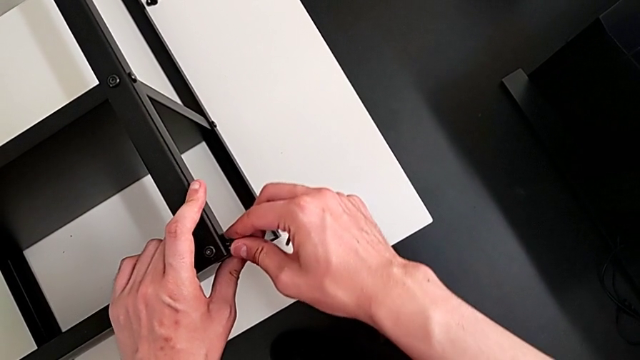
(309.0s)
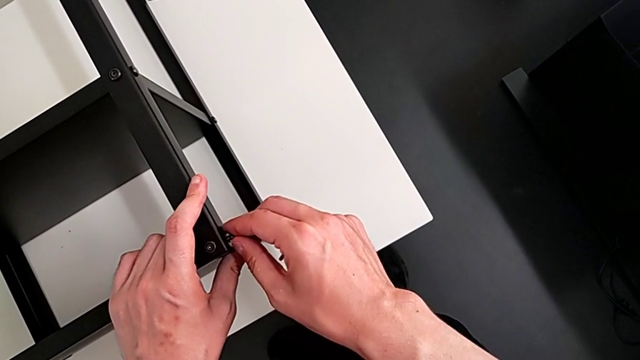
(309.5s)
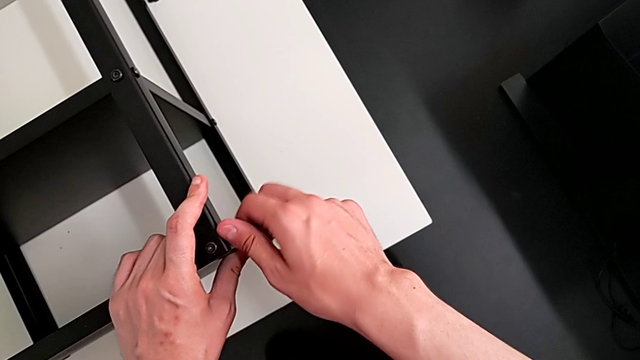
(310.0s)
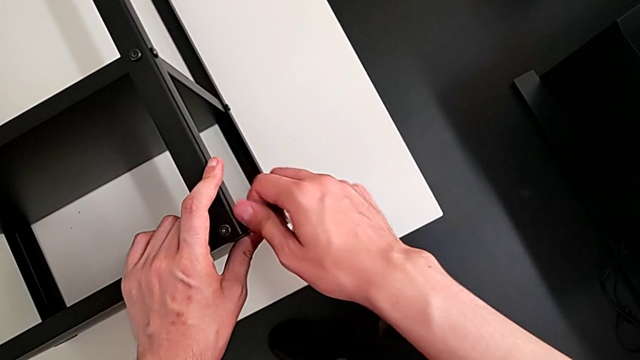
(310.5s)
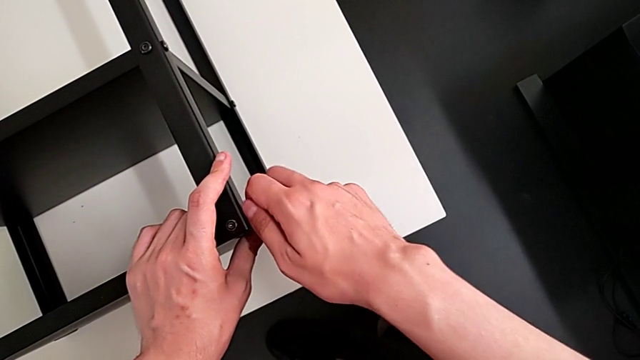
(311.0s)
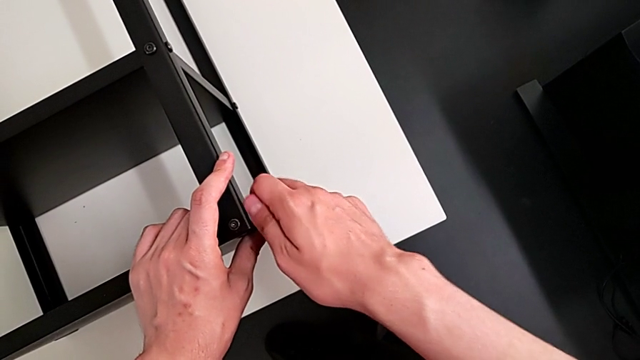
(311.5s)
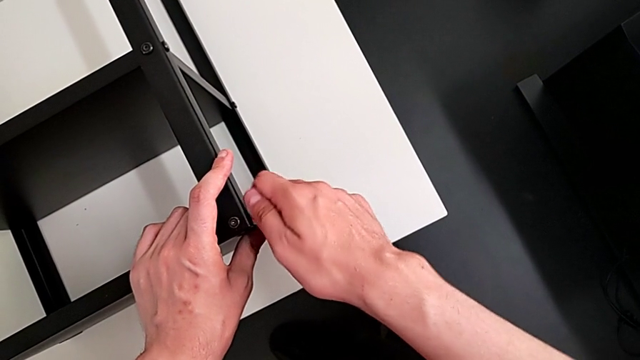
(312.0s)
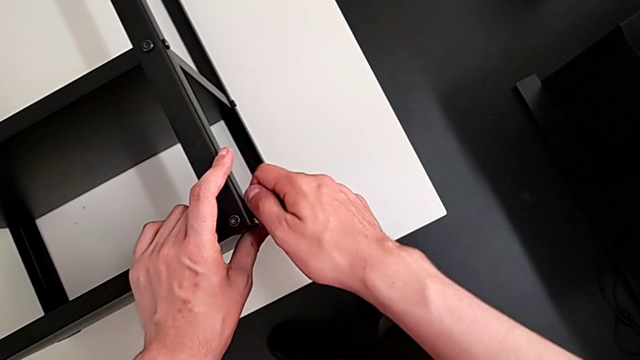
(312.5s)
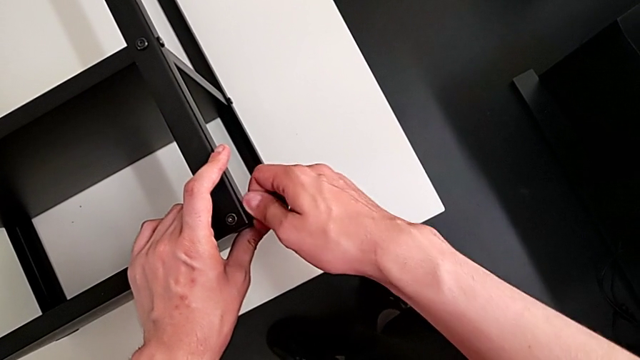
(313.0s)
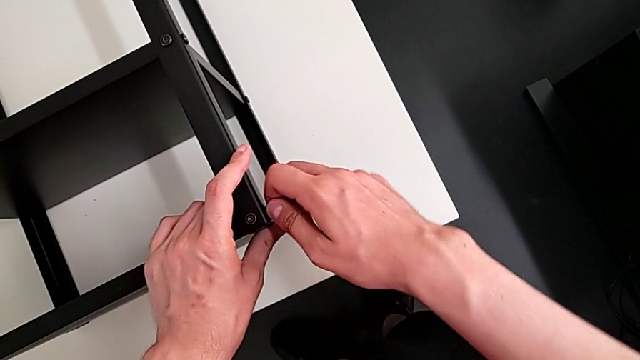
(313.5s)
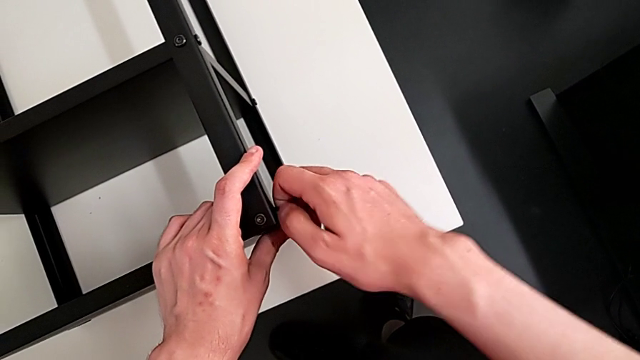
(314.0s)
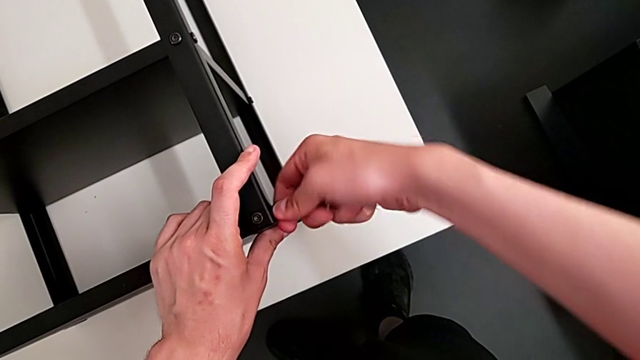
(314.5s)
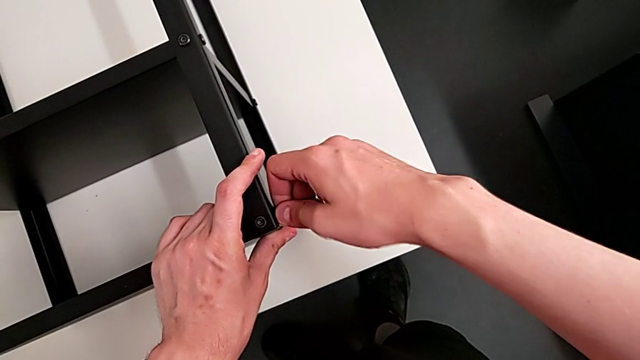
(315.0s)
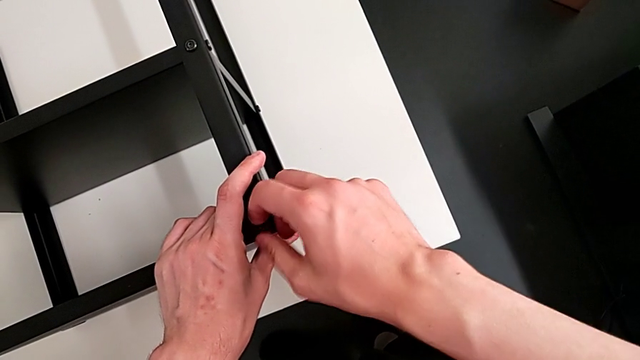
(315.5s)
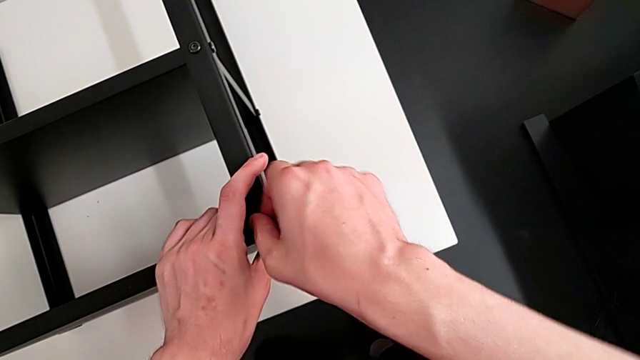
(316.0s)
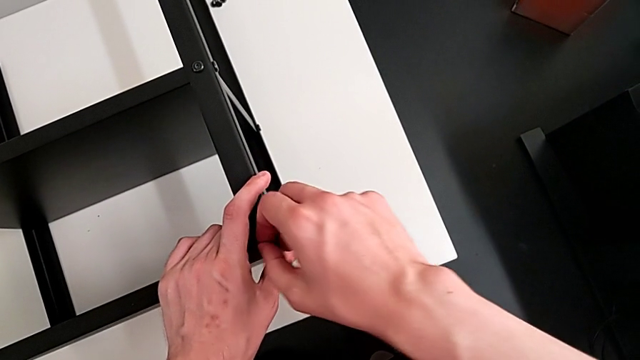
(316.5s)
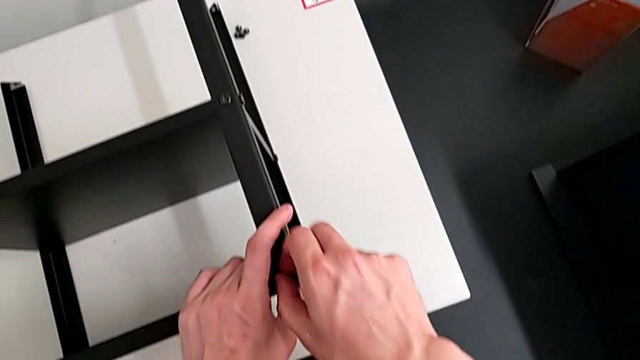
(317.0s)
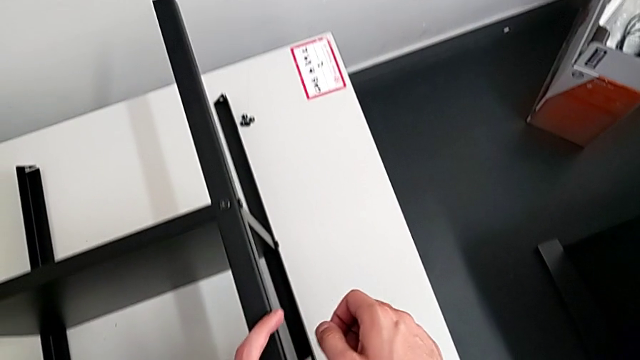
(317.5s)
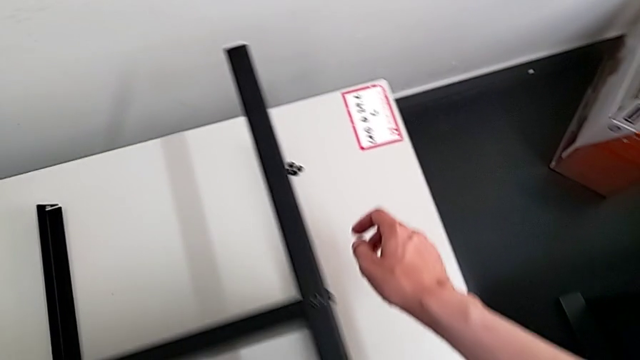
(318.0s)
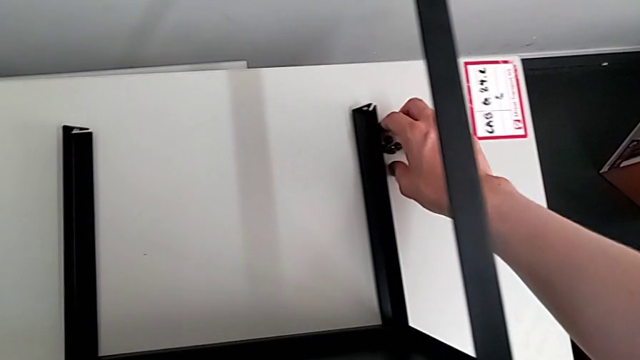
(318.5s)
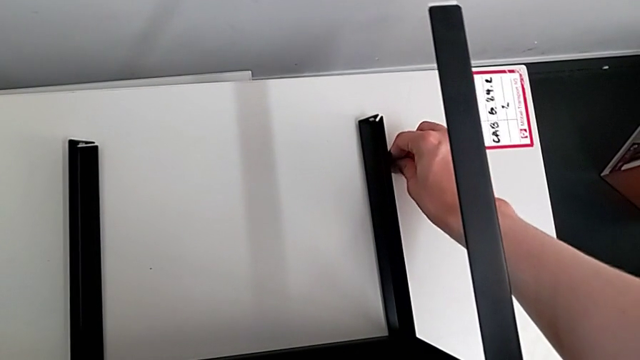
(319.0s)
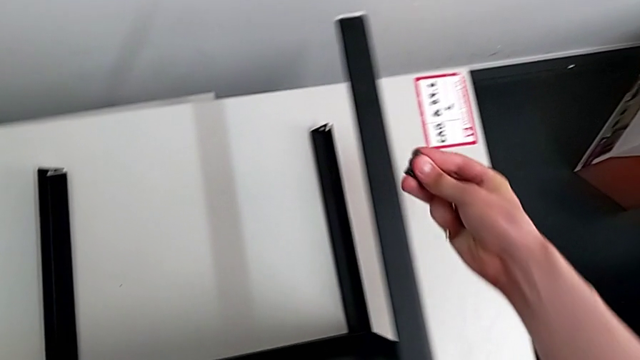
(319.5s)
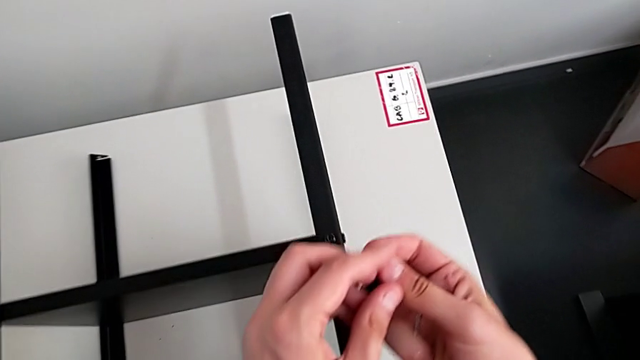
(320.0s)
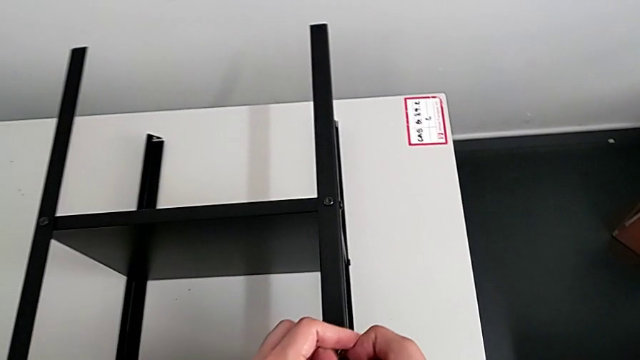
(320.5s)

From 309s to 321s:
The camera wearer is assembling the top table with the furniture. They screw the hex socket head and grab it.

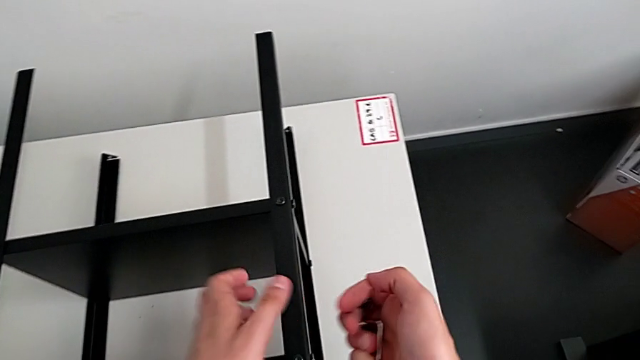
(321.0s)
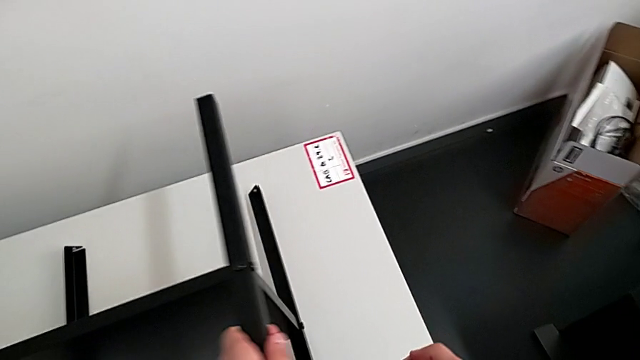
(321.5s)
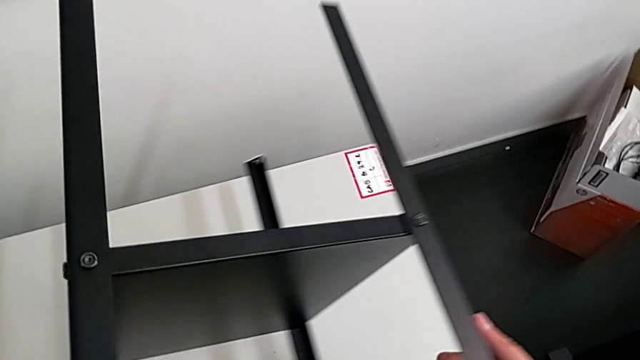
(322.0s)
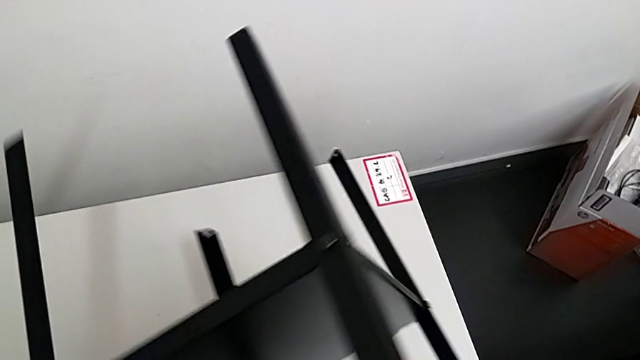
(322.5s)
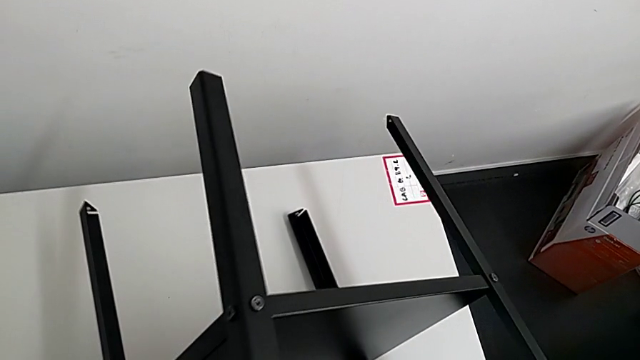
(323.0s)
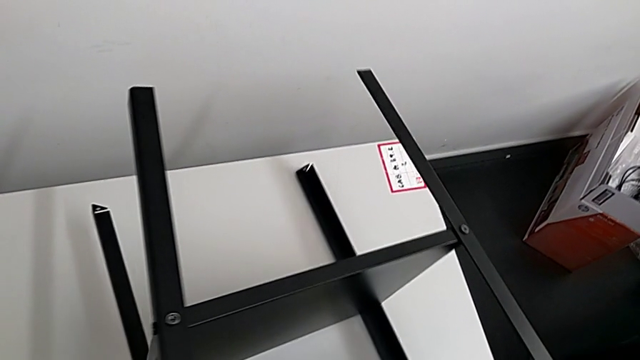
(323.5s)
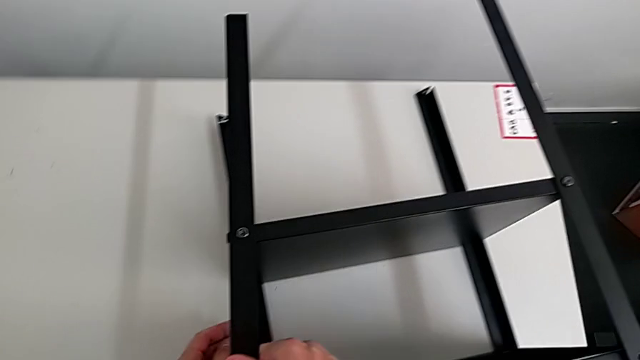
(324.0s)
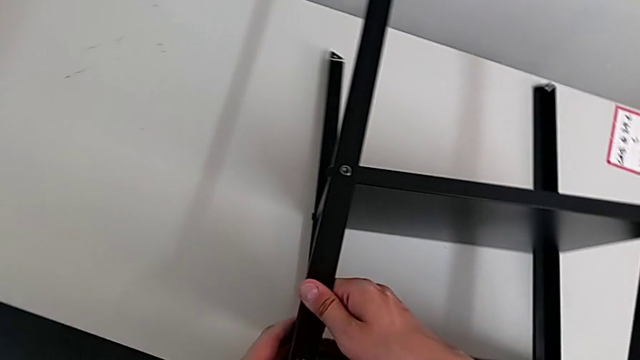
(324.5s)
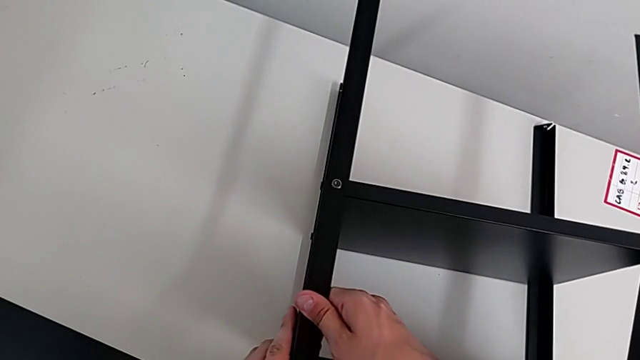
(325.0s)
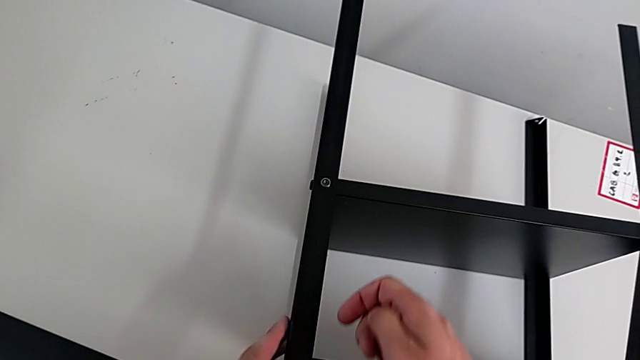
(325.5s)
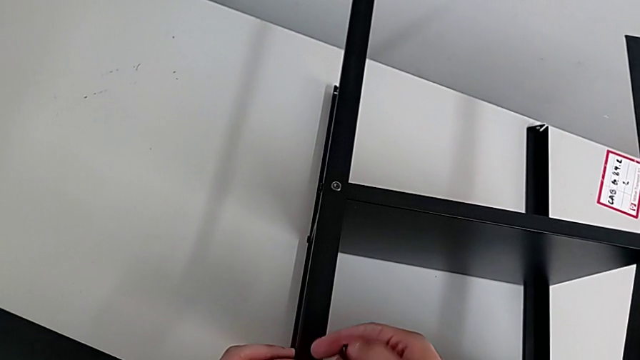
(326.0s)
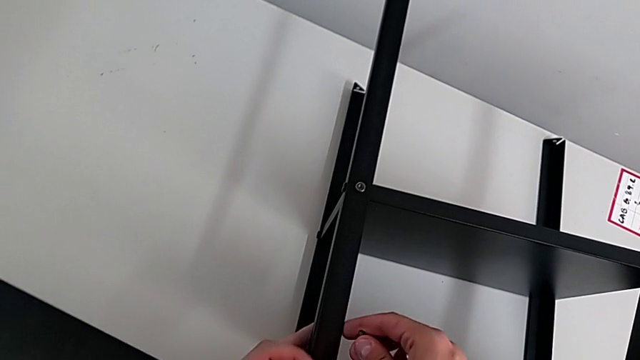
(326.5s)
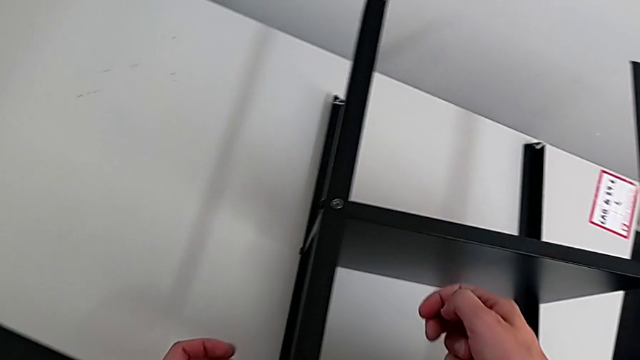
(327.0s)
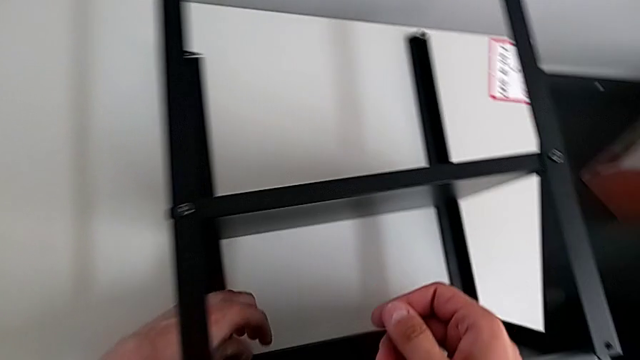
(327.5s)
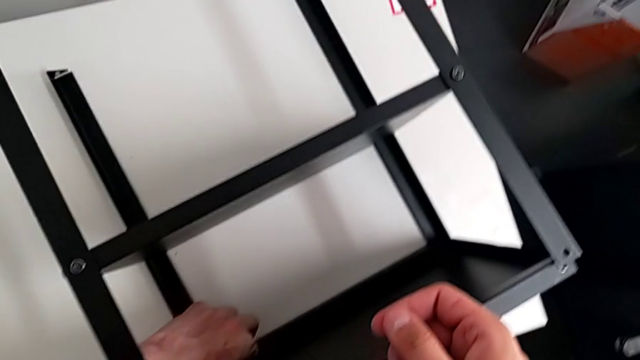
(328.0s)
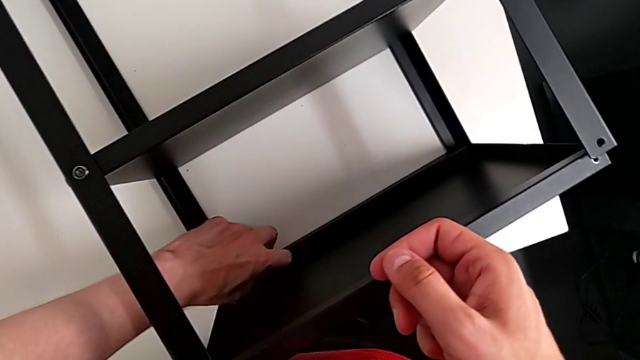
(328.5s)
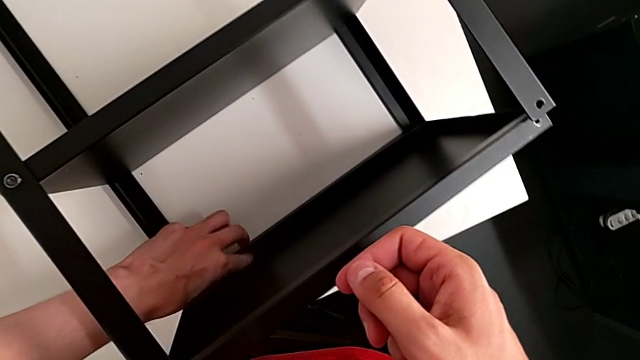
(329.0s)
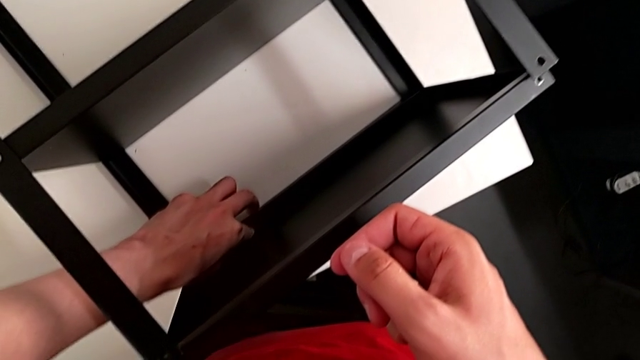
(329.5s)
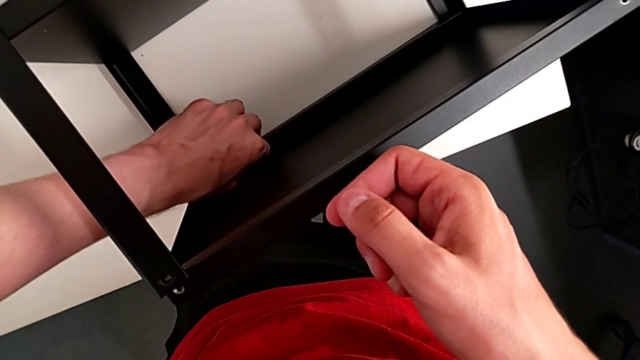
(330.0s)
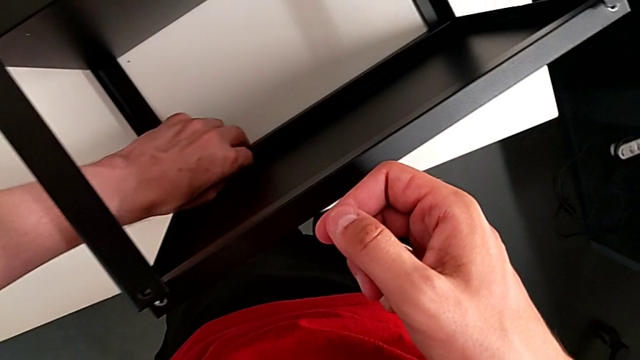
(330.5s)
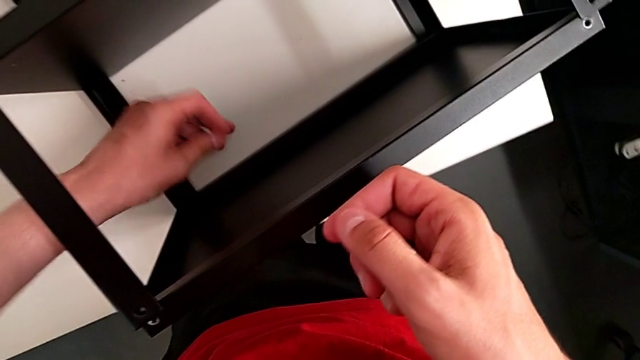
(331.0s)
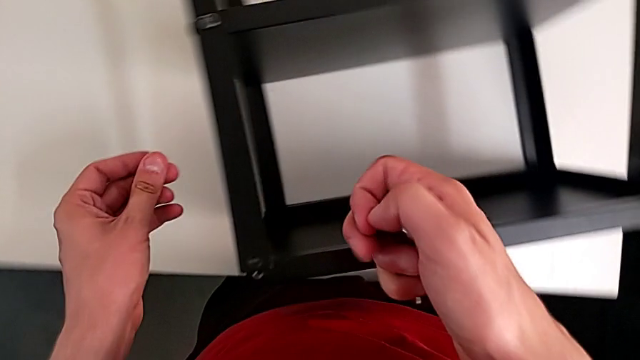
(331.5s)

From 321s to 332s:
The camera wearer is assembling the top table with the furniture. They rotate the nightstand, align the hex socket head and grab it.
